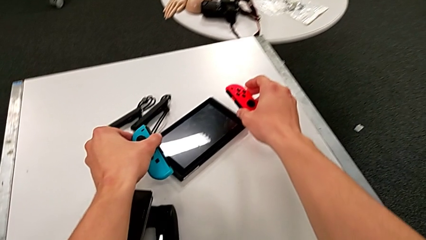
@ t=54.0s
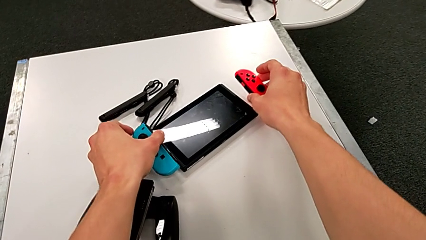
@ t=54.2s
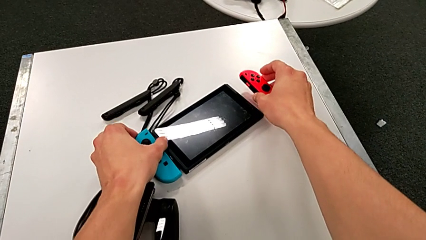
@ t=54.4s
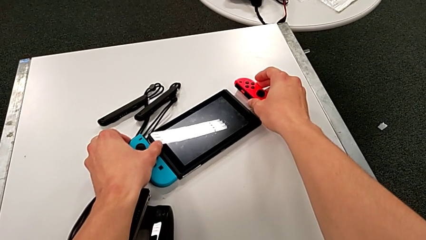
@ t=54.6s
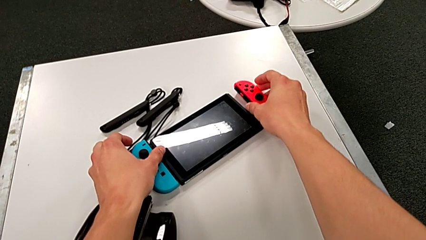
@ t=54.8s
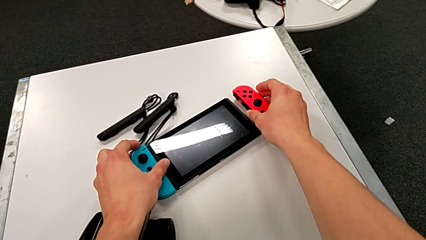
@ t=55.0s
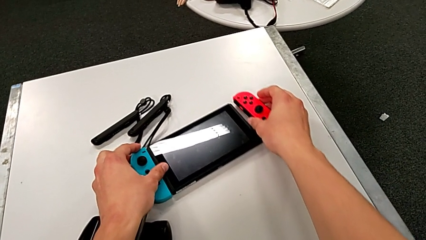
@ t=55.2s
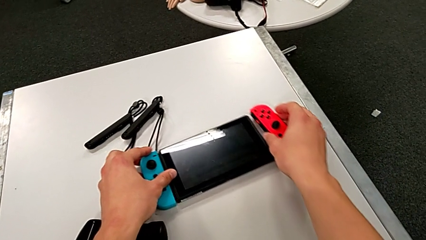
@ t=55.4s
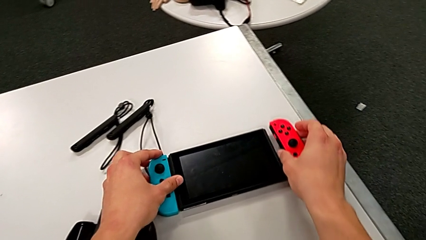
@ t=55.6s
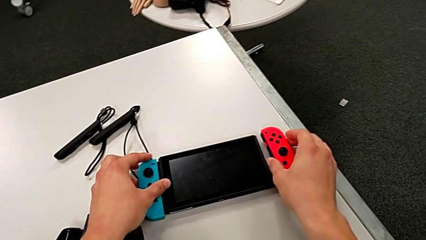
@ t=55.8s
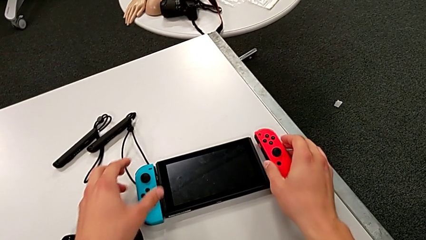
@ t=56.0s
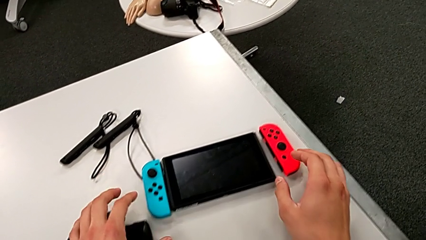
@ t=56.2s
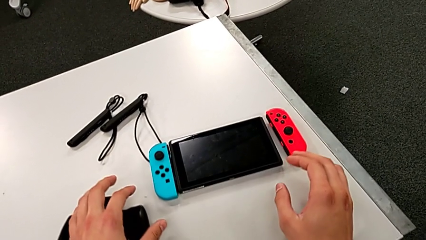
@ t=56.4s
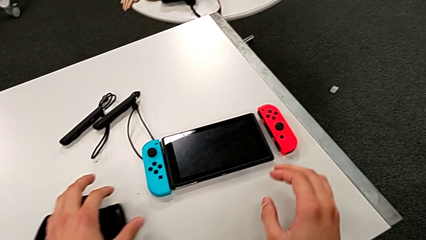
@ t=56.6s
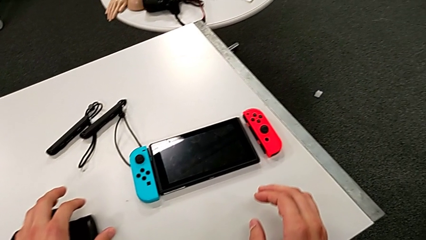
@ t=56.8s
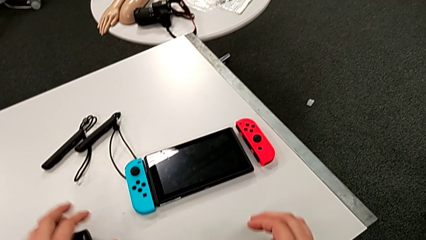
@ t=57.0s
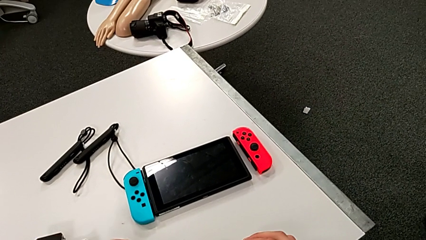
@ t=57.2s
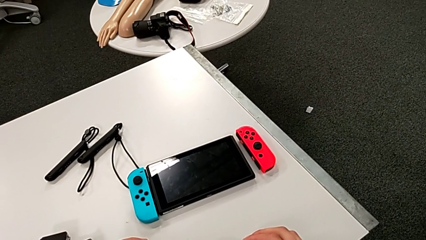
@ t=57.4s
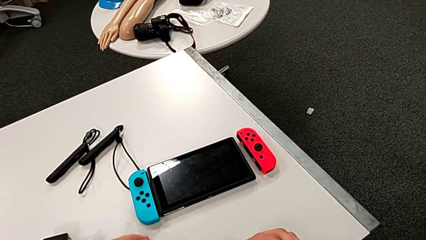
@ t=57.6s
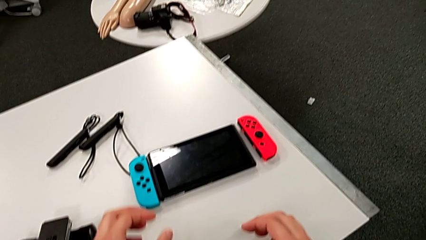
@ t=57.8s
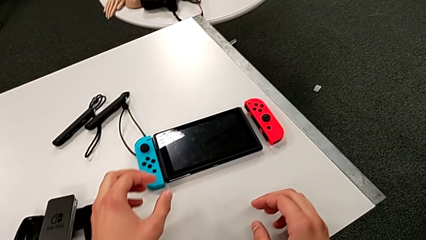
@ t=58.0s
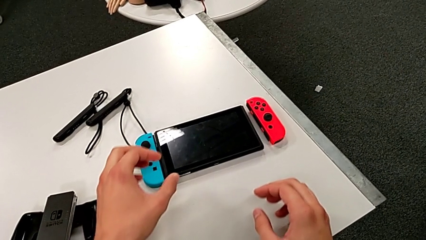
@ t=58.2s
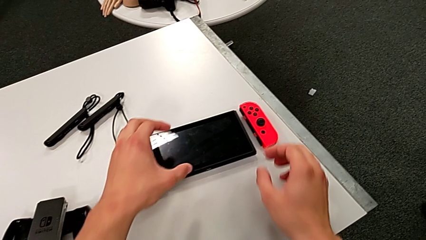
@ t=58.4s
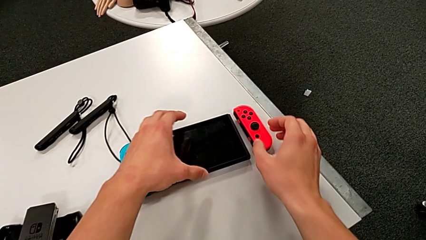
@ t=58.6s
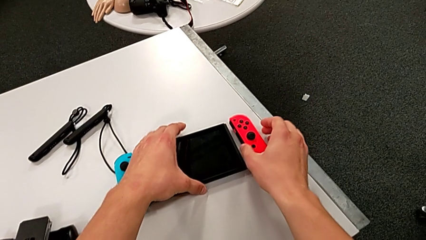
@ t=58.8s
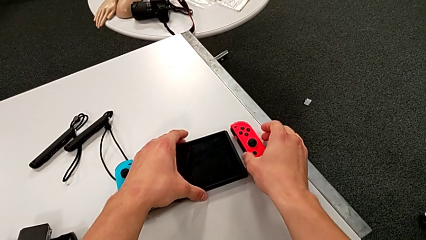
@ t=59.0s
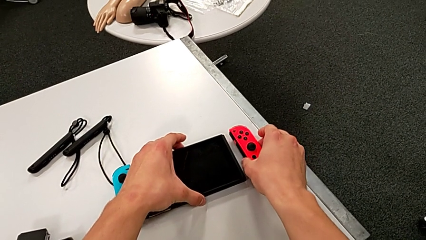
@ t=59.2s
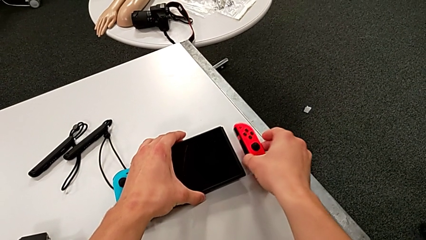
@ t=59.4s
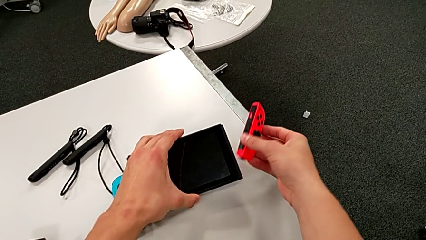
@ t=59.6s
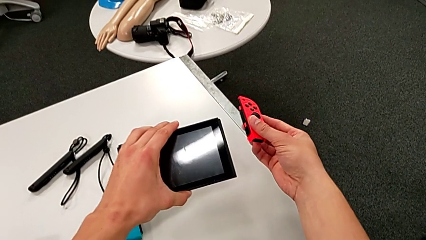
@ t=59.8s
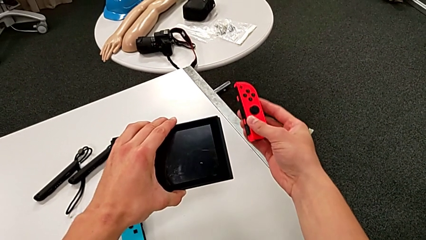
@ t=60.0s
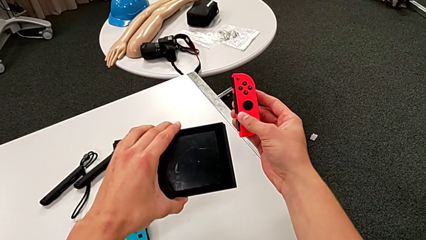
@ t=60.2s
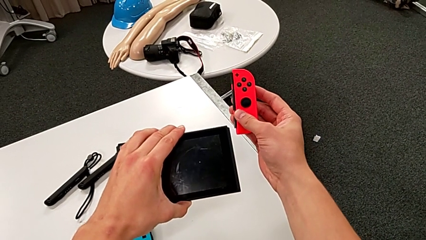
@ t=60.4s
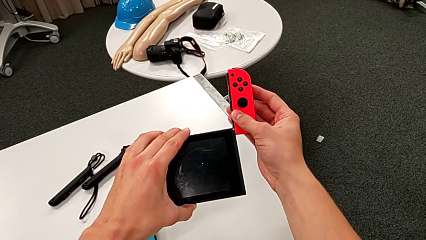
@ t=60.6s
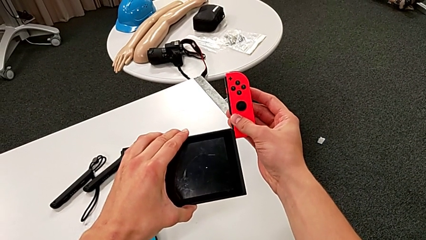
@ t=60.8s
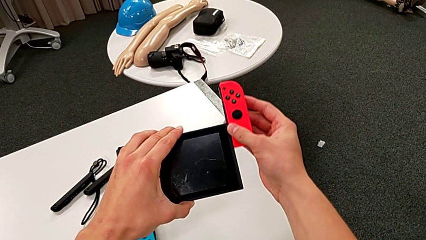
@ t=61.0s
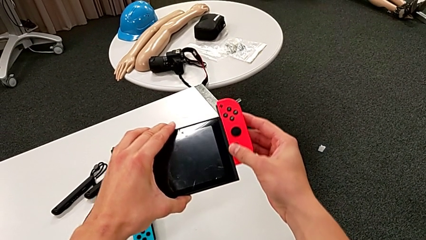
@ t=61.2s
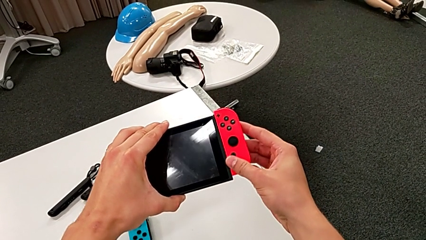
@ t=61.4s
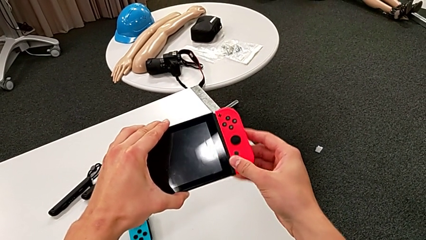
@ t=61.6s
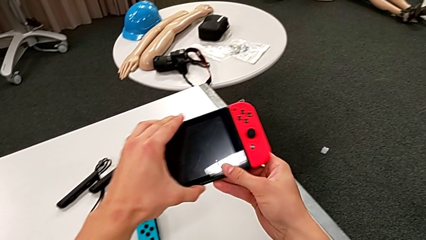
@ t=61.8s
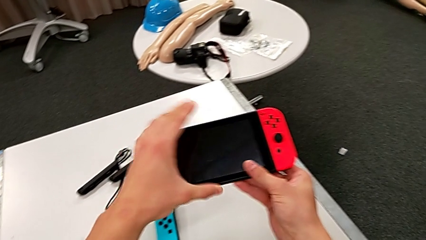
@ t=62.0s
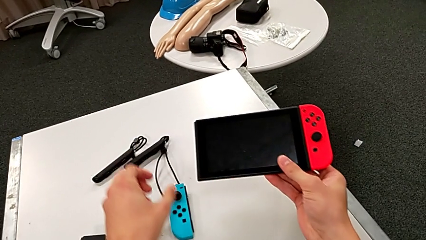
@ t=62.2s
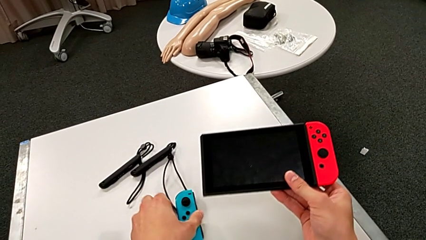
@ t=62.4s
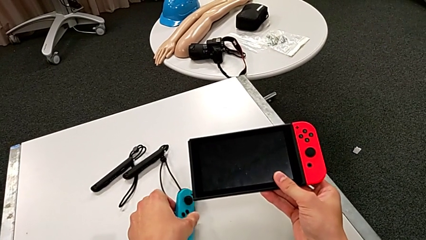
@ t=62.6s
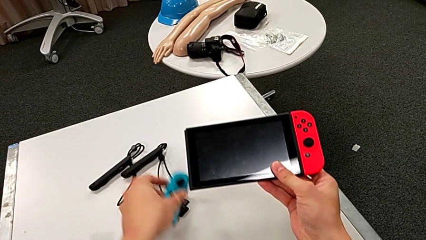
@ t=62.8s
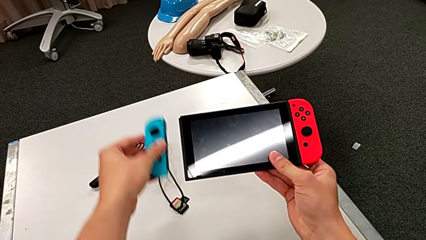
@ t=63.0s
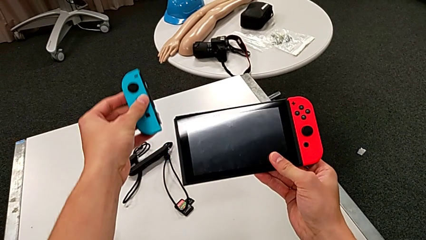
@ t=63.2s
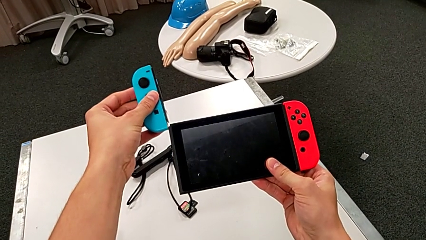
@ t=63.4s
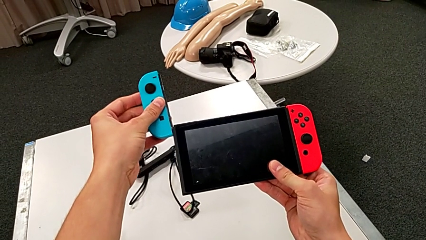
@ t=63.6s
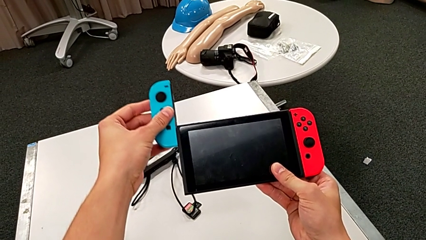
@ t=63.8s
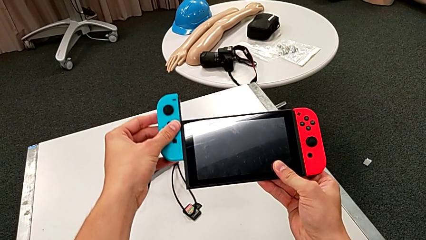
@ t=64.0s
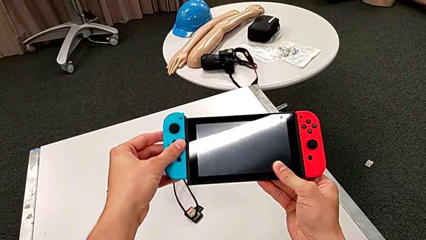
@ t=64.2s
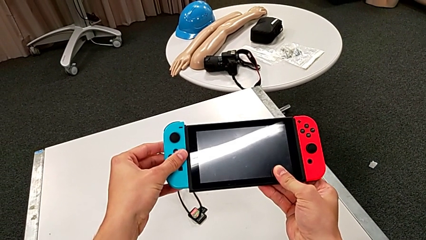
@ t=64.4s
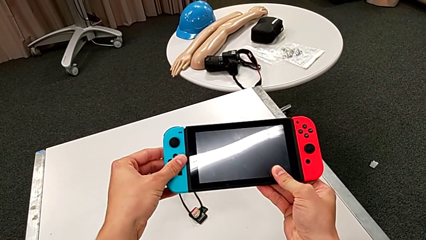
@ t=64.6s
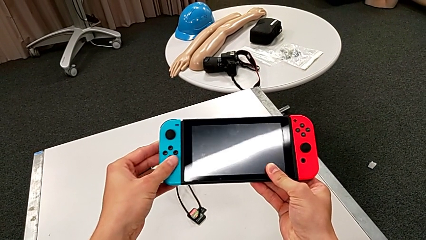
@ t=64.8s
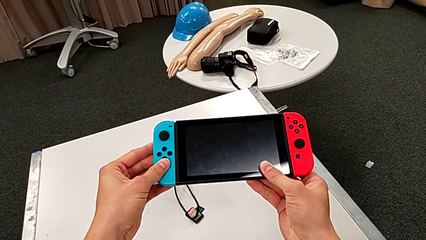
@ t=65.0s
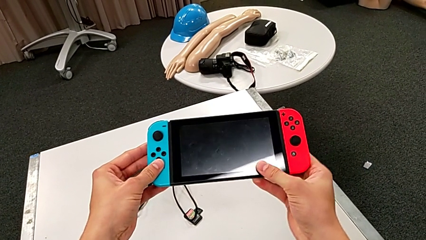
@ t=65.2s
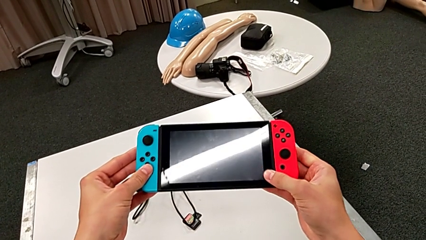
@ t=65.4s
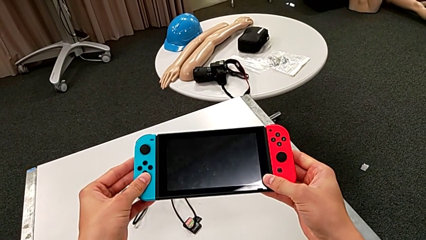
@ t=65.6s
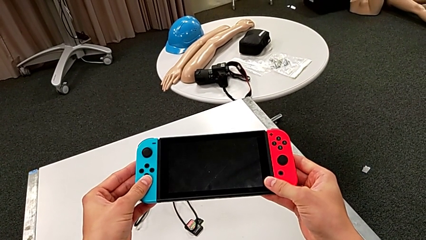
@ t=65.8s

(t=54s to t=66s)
The camera wearer is inserting the joy-con controllers to the pad. They slide the Nintendo Switch, grab the red Joy-Con controller, grab the Nintendo Switch, slide the red Joy-Con controller and slide the blue Joy-Con controller.

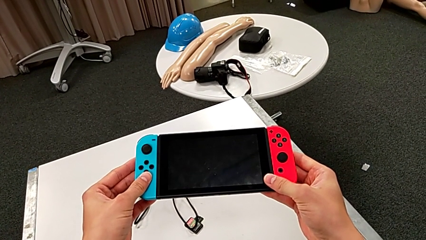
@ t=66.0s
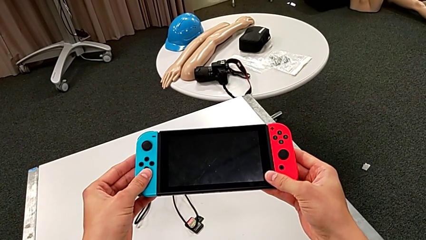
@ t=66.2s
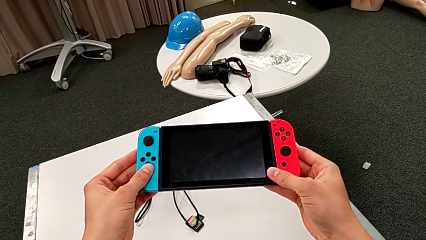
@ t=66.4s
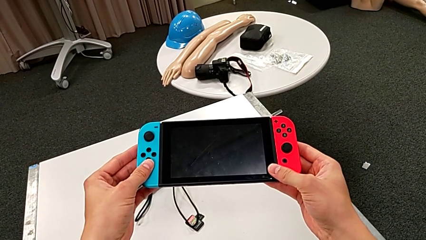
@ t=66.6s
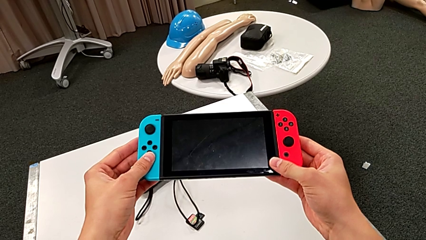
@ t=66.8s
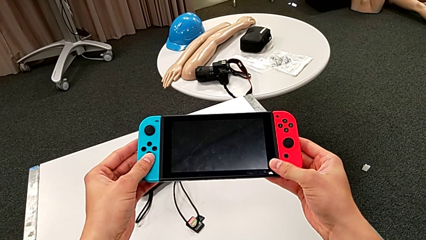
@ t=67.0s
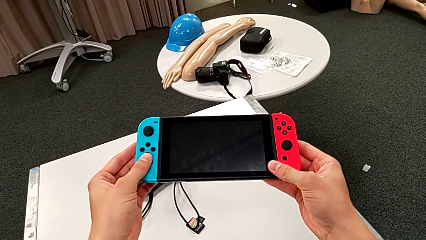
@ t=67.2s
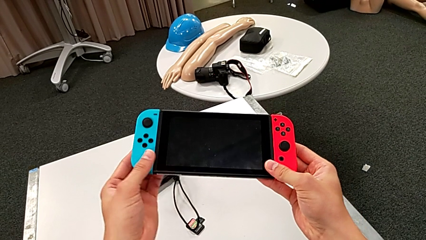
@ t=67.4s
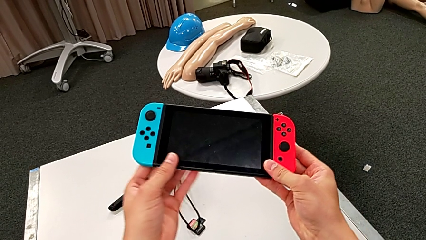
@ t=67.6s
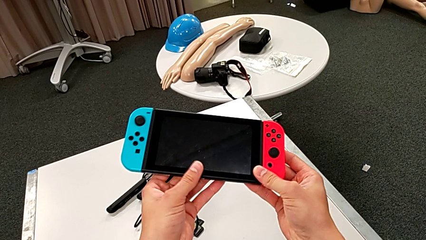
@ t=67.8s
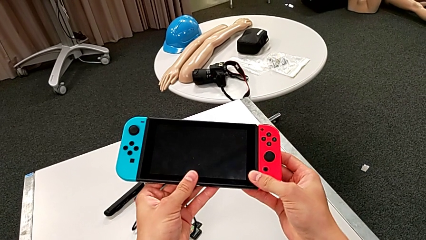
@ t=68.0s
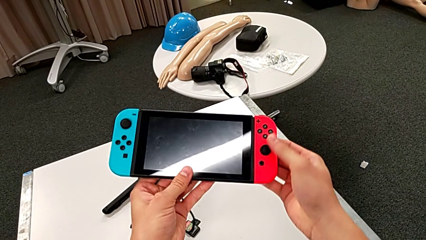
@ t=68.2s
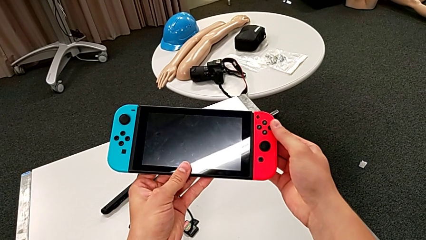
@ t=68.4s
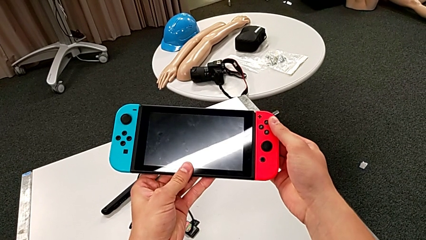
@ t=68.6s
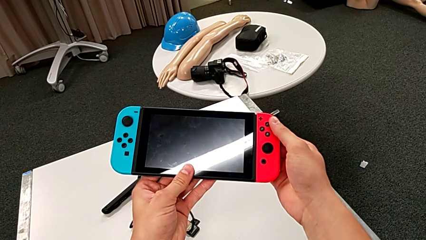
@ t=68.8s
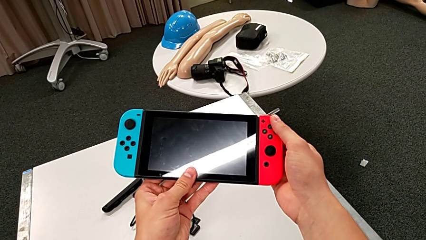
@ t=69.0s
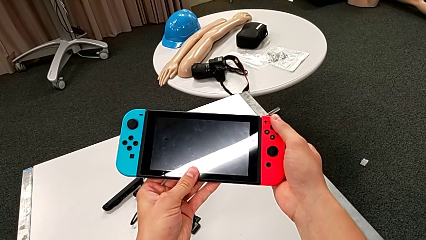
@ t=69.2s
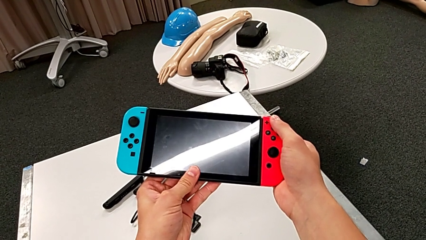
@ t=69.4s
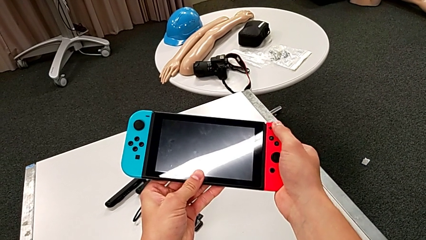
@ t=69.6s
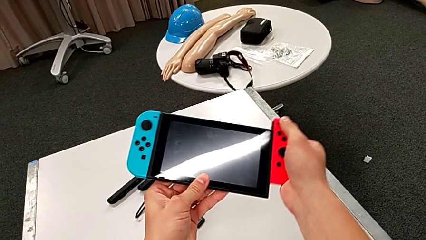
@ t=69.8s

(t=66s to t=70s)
The camera wearer is detaching the joy-con controller from the pad. They press the black button.
